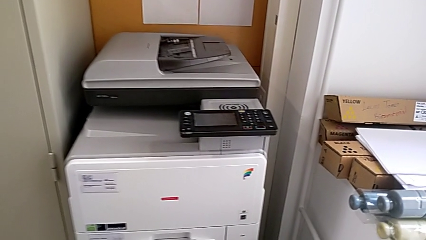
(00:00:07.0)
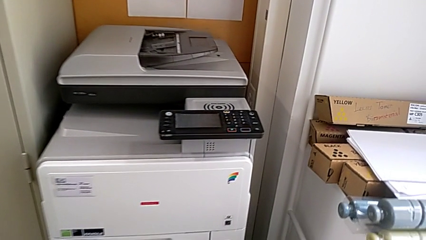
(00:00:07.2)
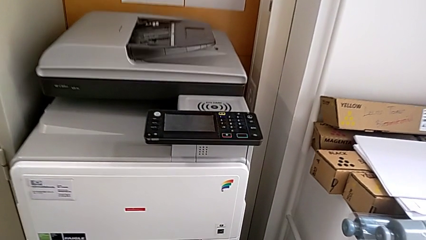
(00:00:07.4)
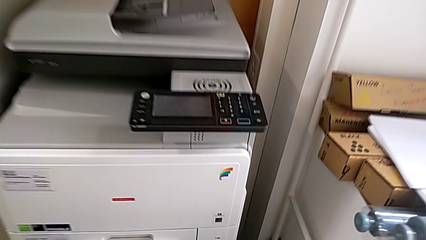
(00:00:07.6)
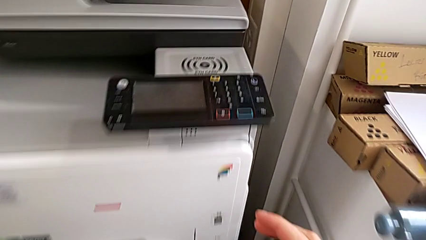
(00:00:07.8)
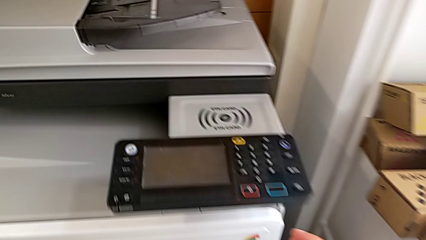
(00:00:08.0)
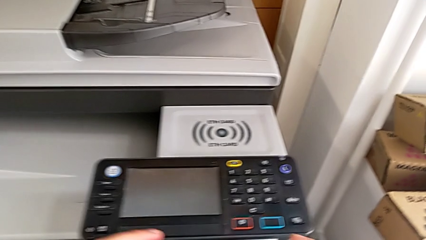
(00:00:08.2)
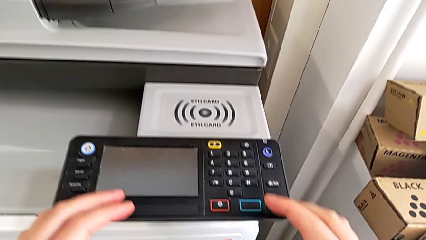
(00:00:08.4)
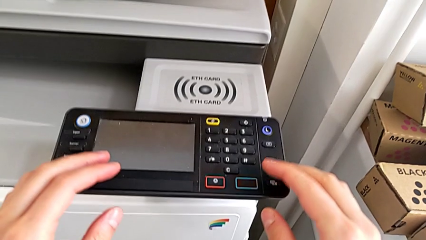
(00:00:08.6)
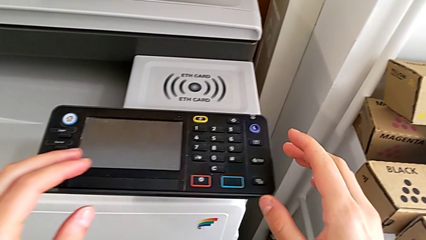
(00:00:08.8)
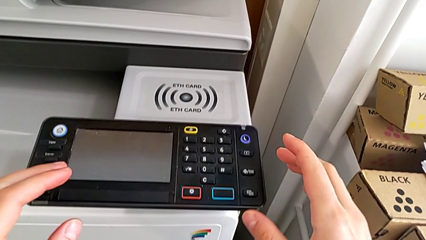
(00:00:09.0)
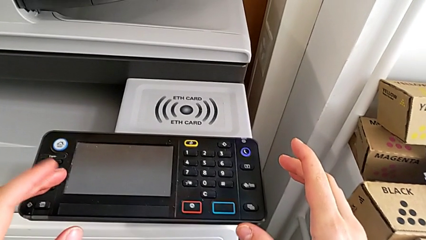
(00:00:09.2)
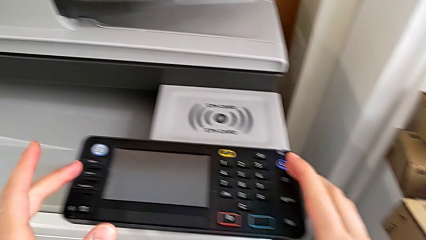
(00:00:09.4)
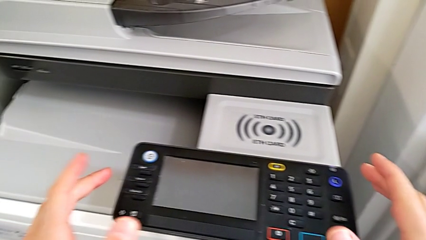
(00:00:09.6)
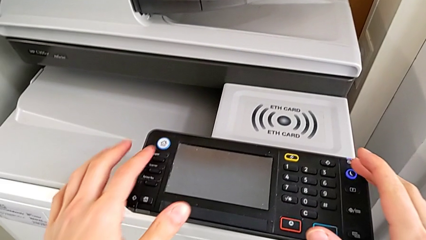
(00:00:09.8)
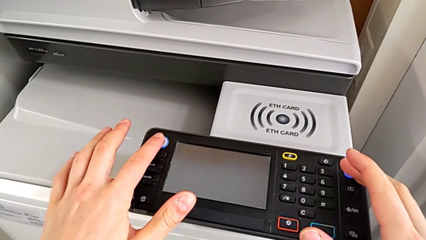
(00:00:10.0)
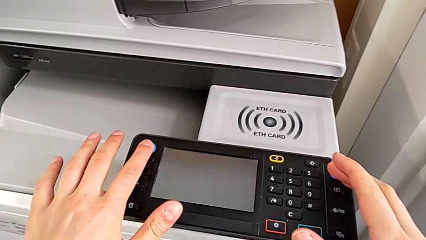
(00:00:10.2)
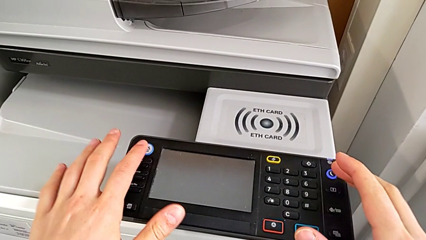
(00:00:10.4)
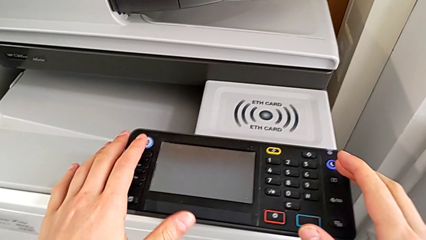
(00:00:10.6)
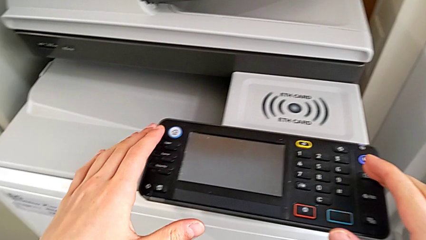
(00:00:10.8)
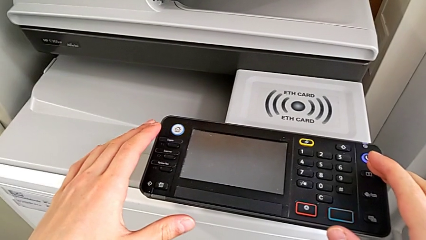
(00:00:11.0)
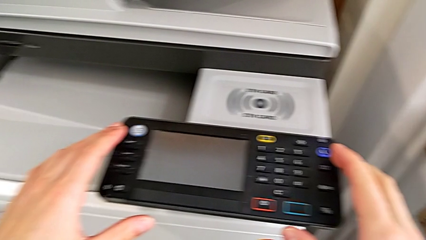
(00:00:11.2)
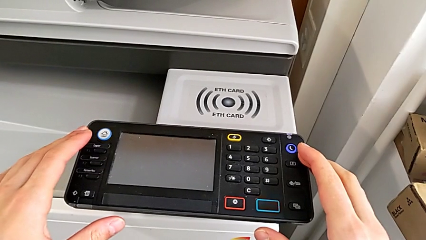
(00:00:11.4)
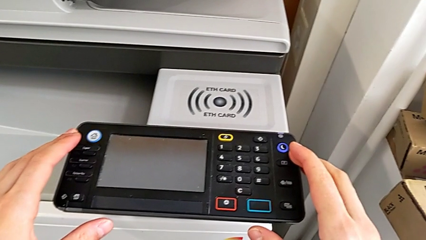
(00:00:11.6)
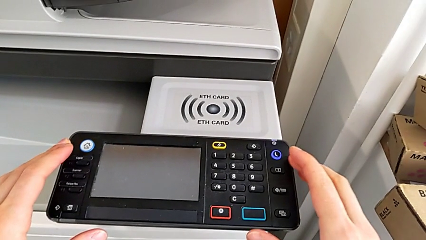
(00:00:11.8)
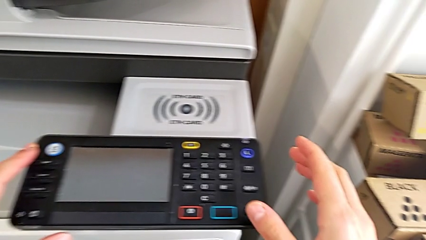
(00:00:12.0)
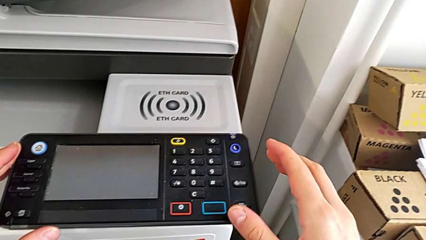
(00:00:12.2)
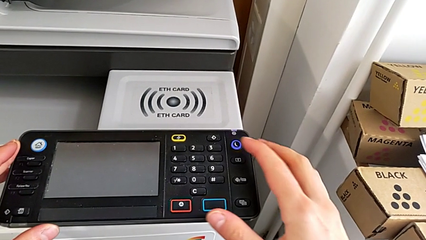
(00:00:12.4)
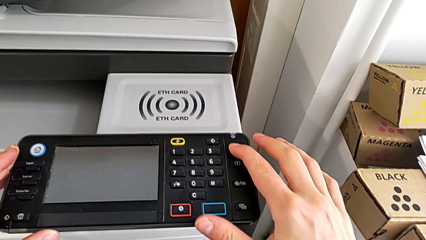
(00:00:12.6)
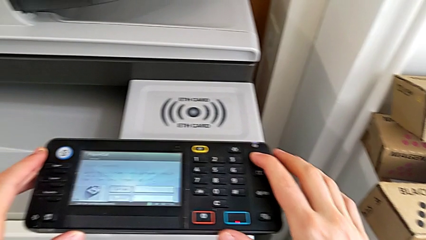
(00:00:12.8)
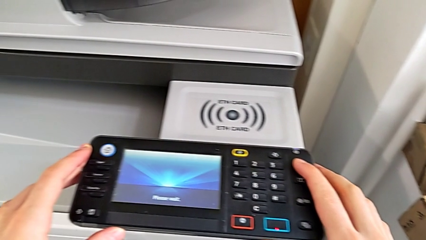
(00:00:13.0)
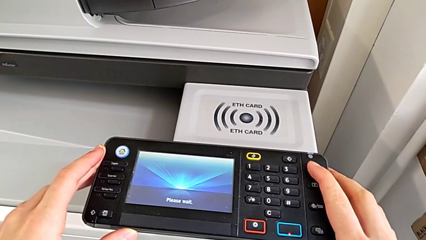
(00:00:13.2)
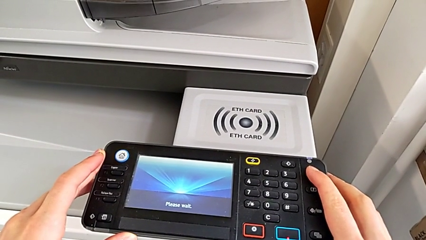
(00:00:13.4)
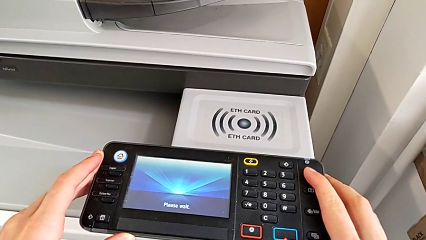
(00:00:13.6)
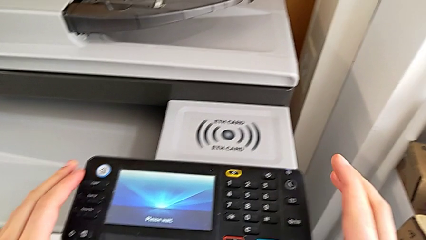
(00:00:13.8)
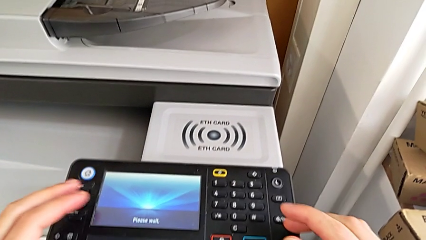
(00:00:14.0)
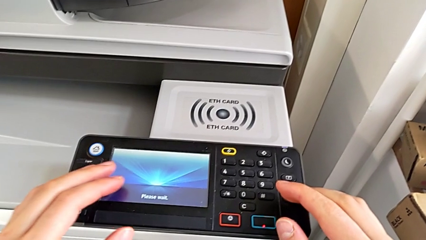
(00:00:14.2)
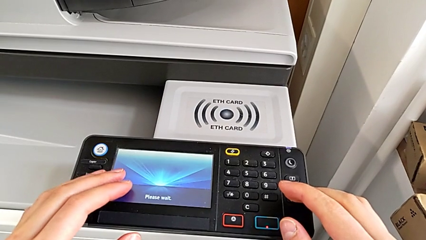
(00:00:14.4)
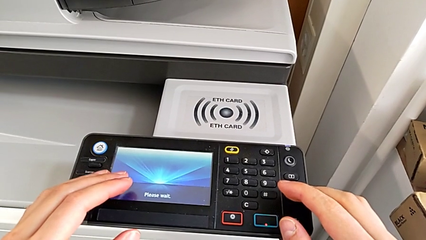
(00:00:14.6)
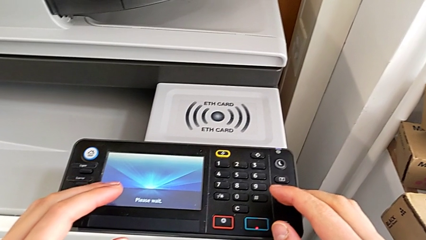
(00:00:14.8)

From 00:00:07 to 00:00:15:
The camera wearer turns on the printer. They wrongly press the white home button and press the blue moon button.

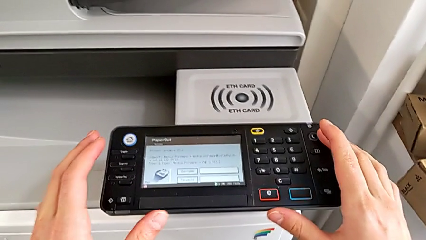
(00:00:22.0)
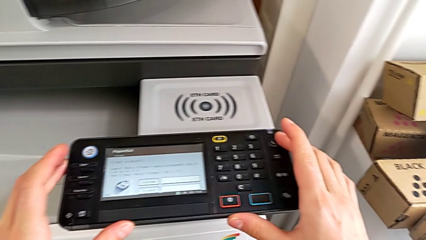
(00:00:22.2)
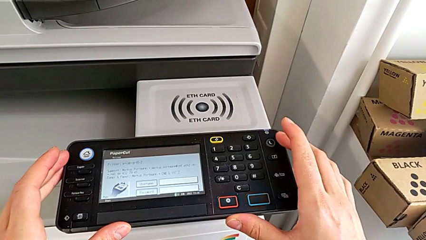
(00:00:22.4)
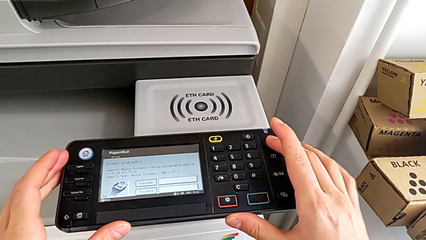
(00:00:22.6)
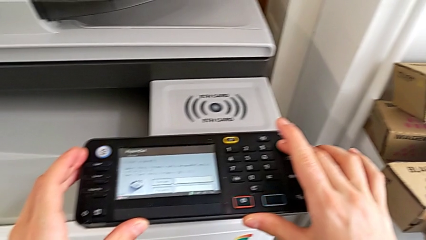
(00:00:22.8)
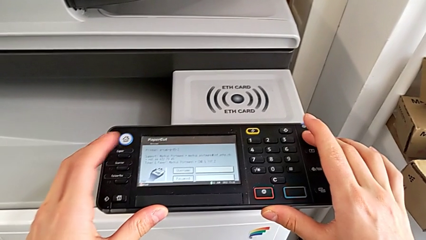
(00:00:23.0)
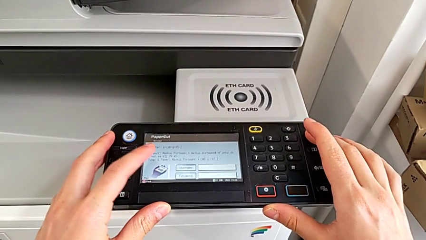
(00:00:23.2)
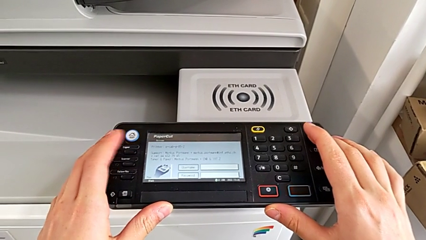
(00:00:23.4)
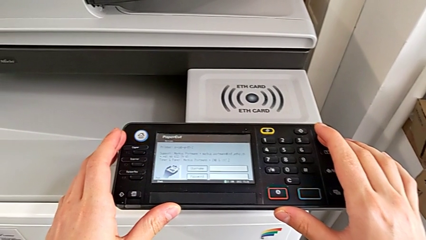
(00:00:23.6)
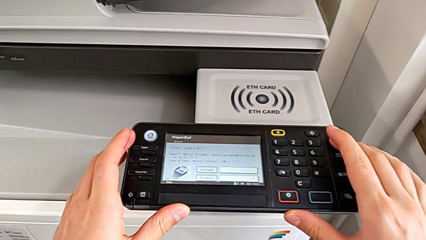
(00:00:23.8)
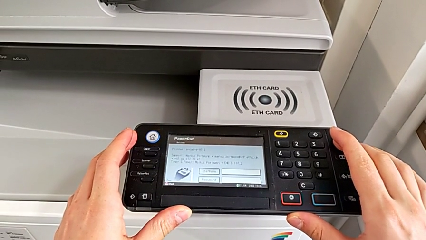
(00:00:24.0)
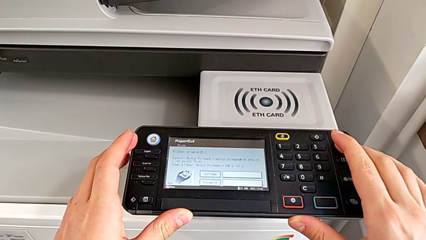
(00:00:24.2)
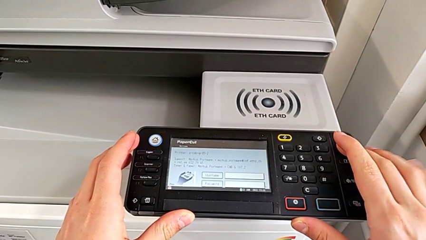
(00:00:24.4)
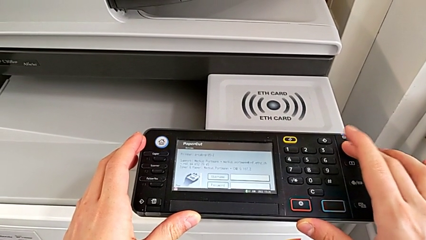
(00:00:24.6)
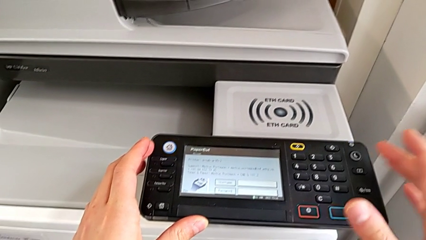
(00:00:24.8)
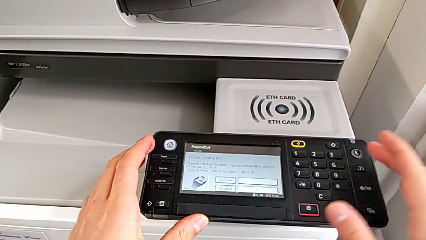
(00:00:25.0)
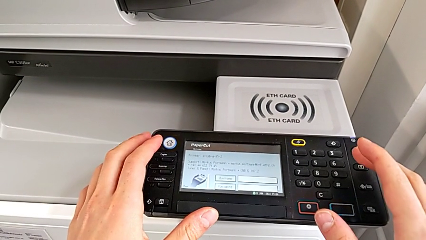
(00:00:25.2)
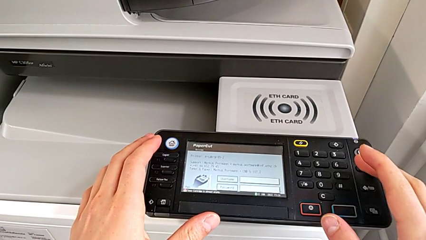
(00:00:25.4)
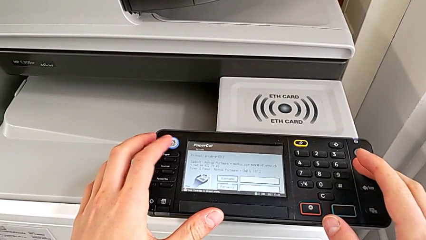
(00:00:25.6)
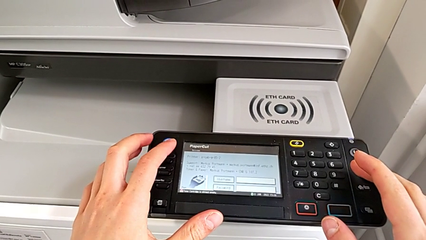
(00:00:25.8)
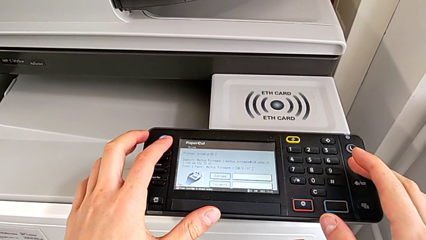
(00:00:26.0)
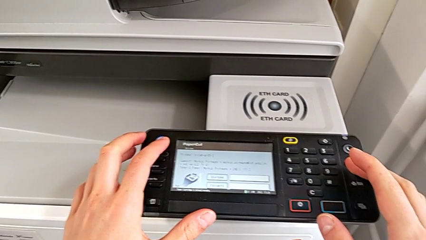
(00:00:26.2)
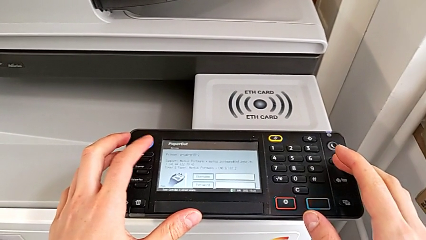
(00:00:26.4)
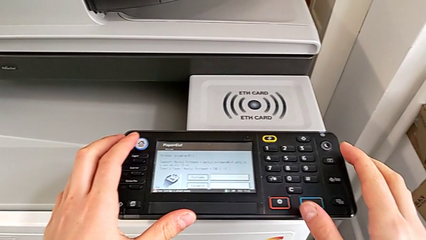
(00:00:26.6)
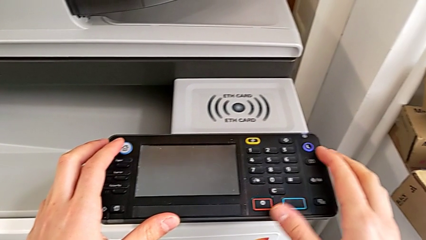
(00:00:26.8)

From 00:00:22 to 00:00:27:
The camera wearer turns off the printer. They press the blue button and touch the white button.

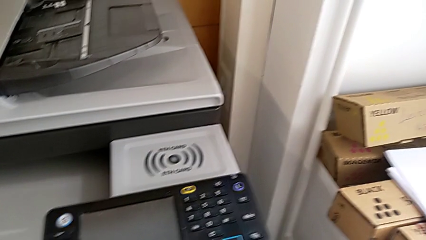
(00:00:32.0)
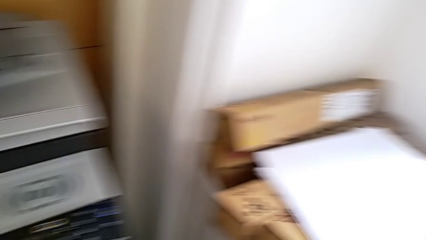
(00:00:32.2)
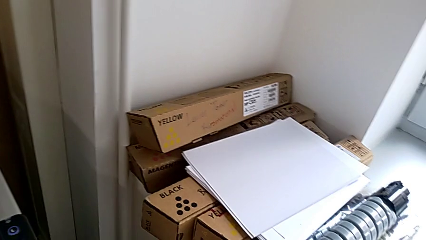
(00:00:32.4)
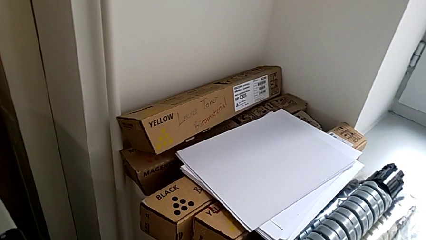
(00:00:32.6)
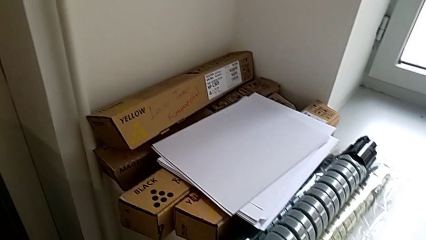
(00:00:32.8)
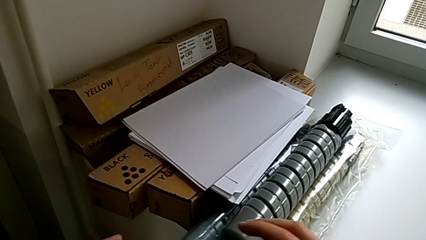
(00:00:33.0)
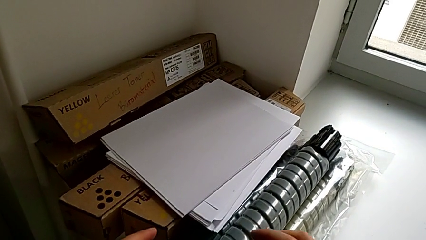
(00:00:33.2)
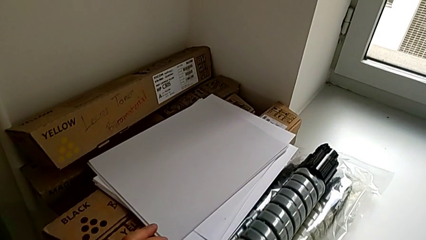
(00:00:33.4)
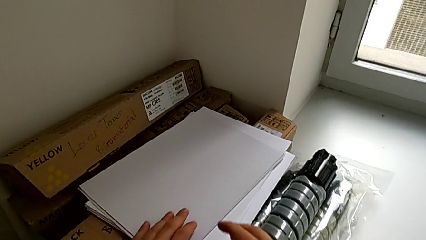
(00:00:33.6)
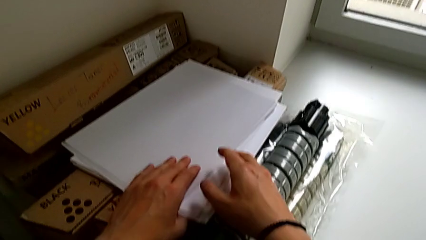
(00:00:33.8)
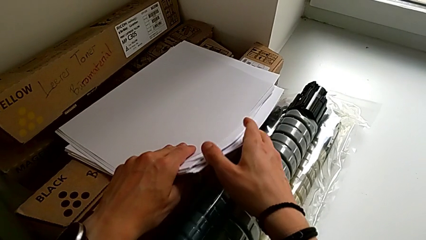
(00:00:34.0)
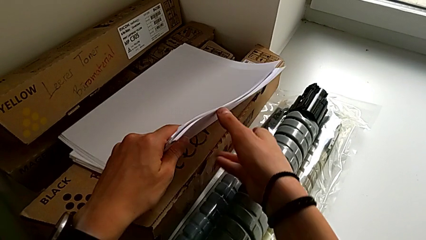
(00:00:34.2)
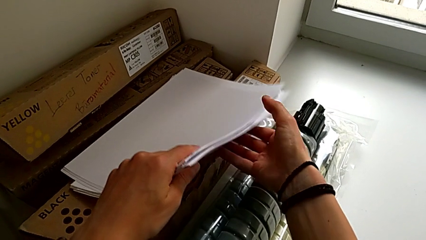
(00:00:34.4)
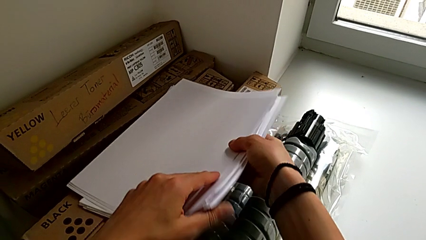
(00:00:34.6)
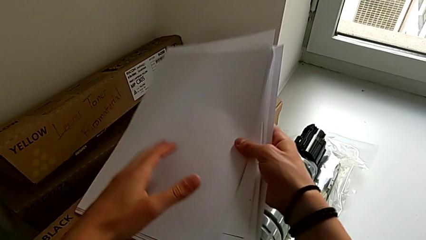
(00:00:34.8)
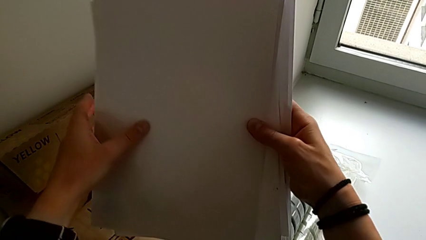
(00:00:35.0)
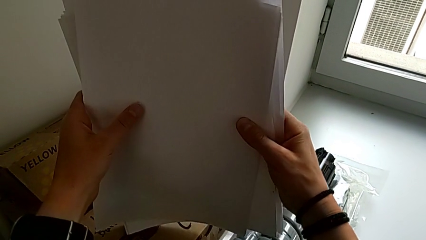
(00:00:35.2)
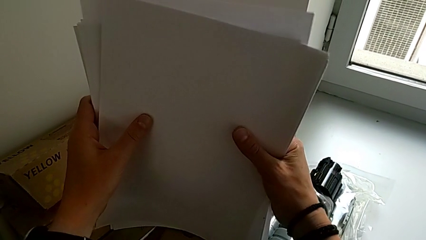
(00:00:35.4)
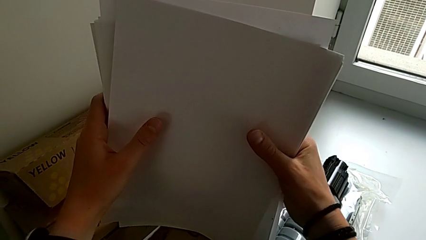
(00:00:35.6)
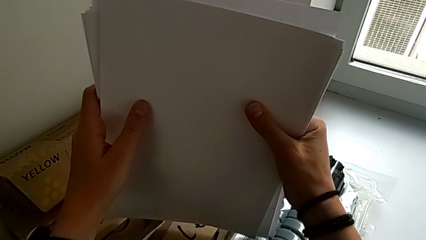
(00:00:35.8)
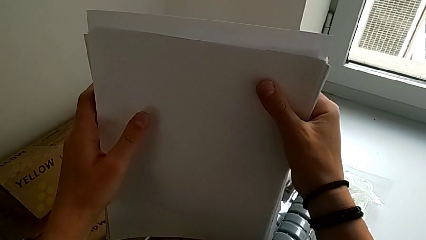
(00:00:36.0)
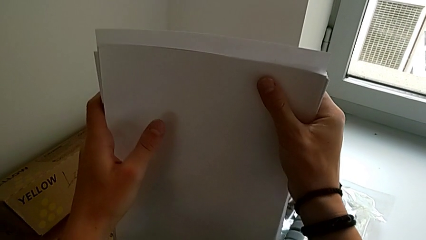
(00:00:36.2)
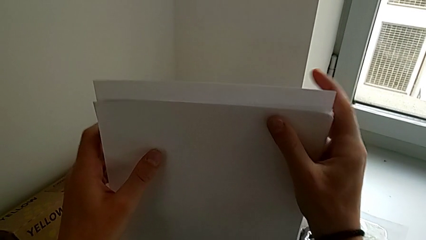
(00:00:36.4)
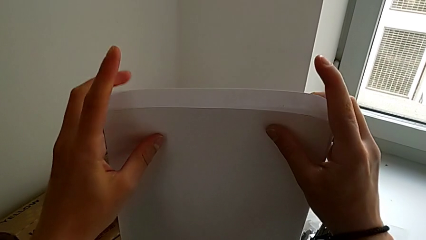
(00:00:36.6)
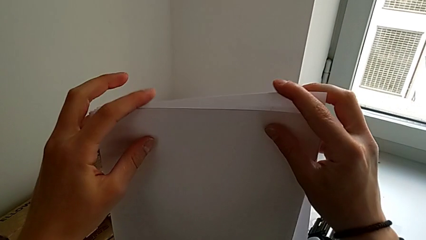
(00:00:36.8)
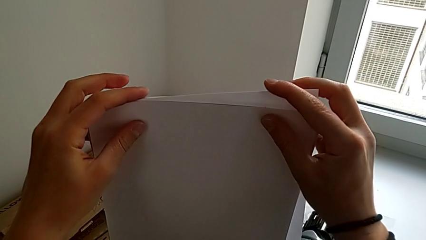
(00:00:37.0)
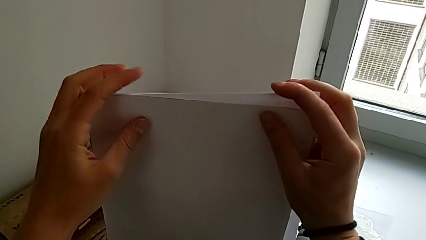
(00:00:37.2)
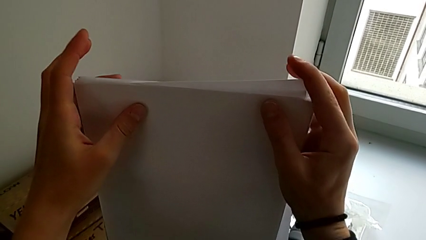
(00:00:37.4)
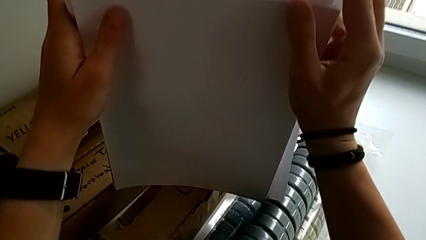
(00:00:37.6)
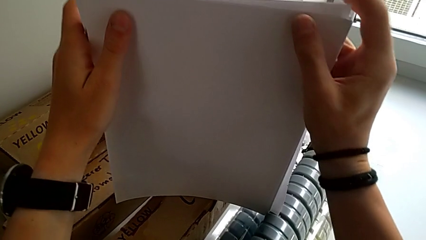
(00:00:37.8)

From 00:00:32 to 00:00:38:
The camera wearer is loading the paper tray with the paper stack. They grab the paper stack and align it.
